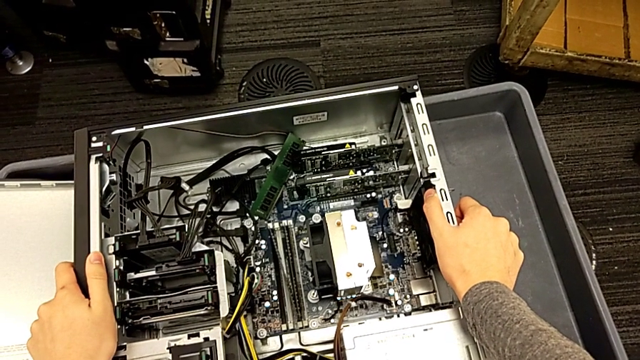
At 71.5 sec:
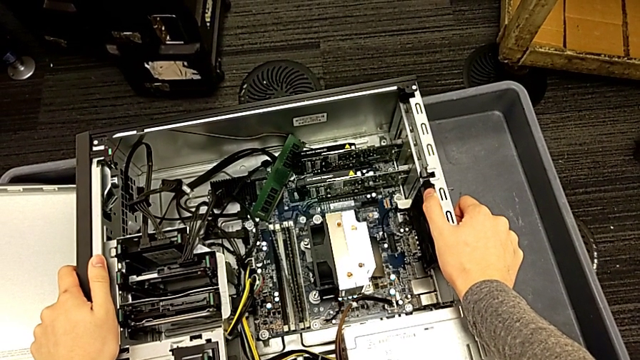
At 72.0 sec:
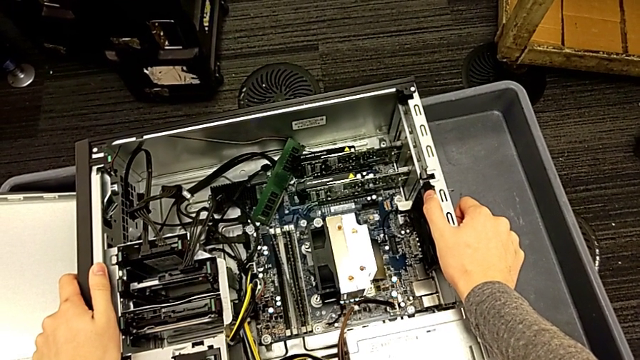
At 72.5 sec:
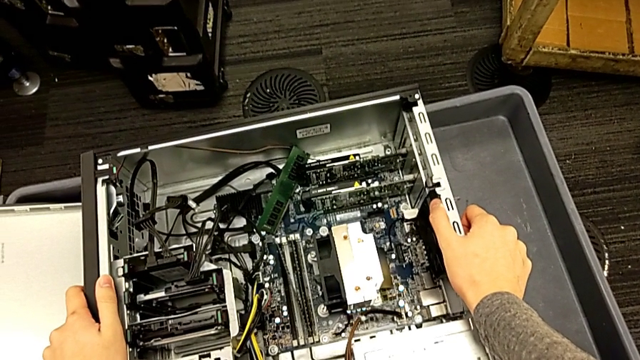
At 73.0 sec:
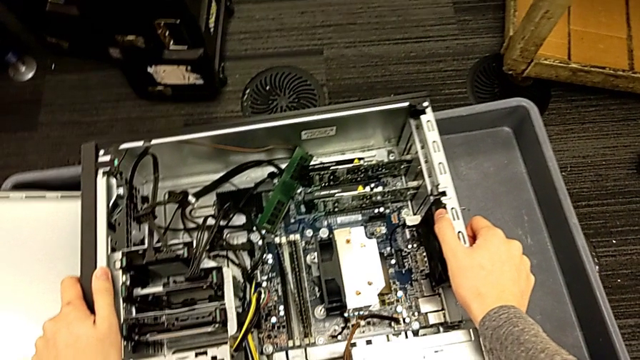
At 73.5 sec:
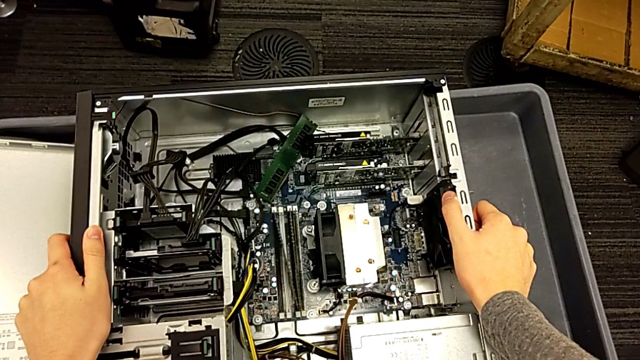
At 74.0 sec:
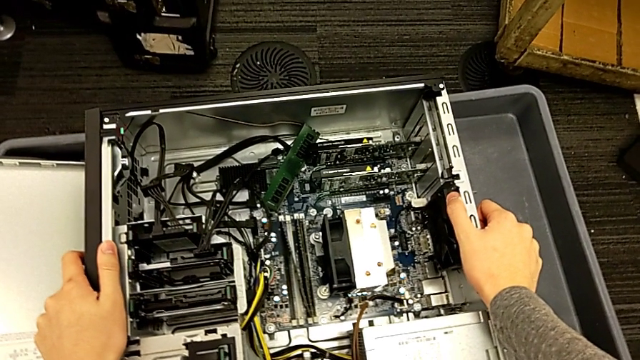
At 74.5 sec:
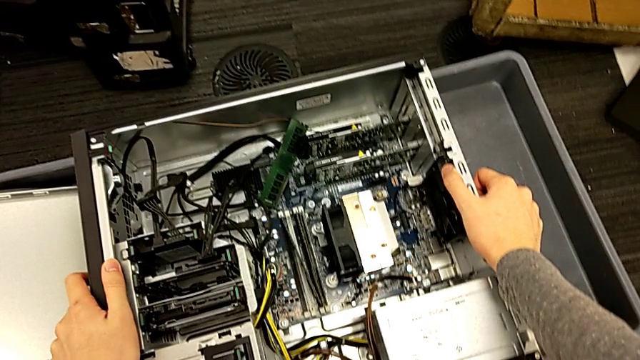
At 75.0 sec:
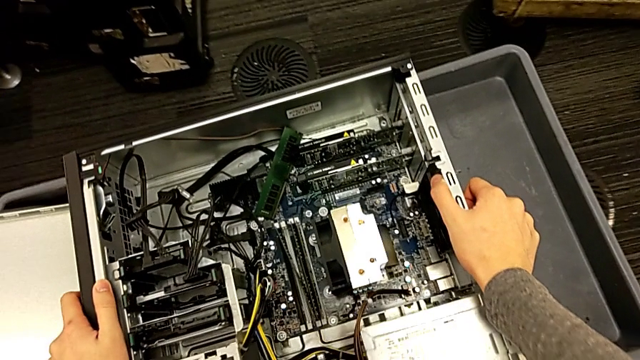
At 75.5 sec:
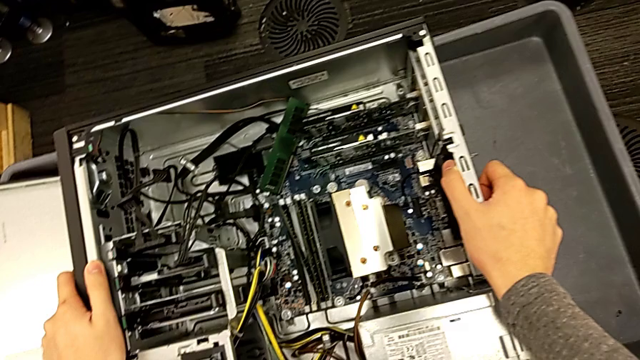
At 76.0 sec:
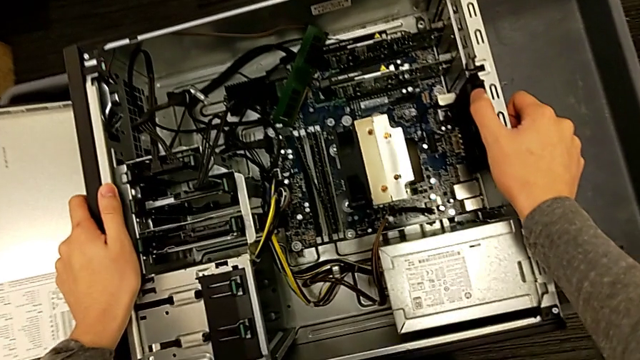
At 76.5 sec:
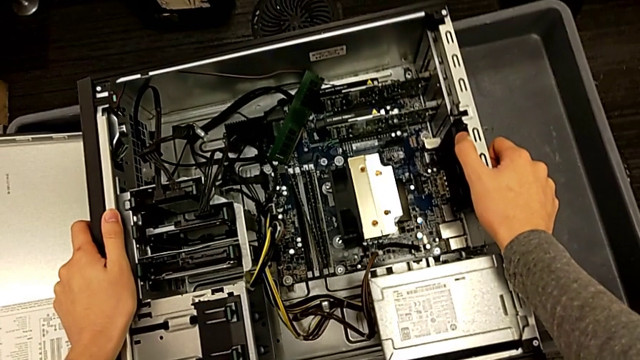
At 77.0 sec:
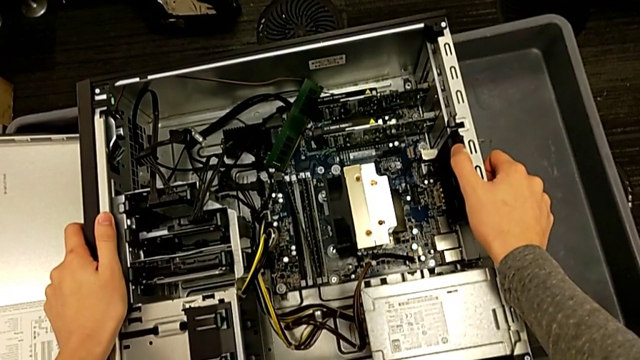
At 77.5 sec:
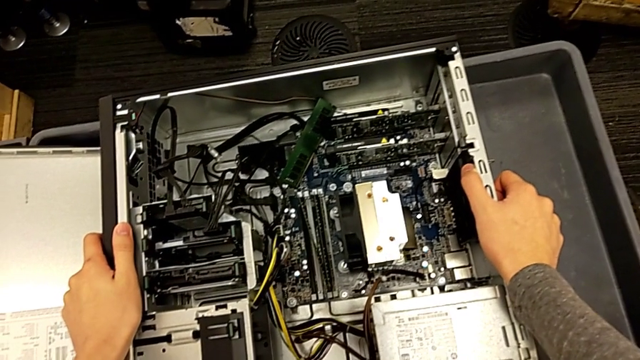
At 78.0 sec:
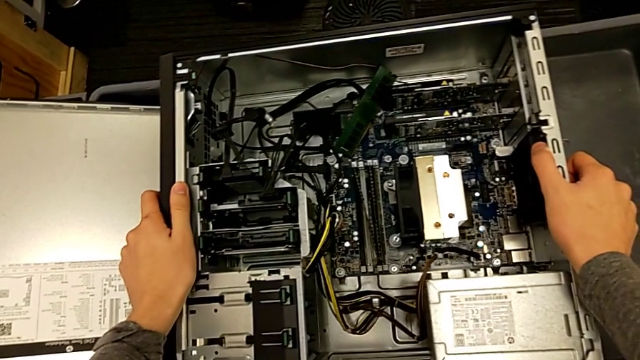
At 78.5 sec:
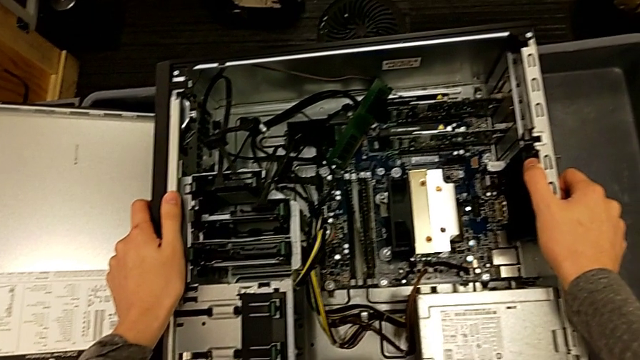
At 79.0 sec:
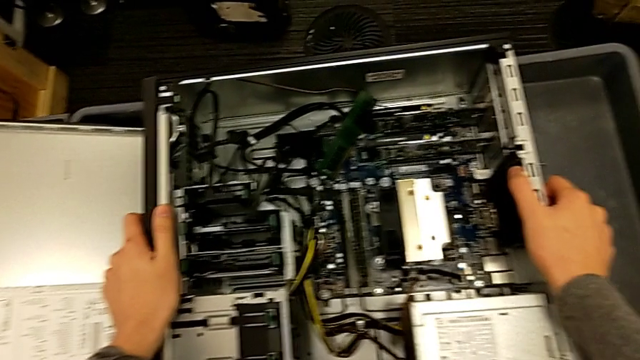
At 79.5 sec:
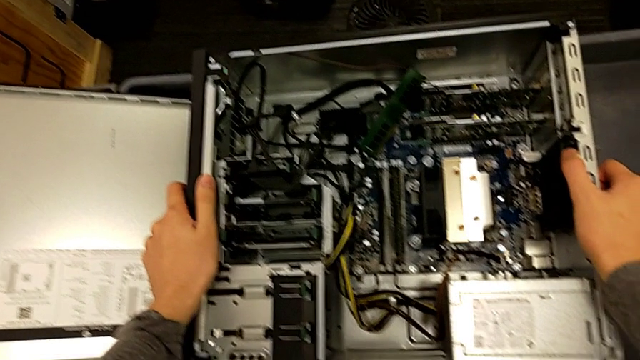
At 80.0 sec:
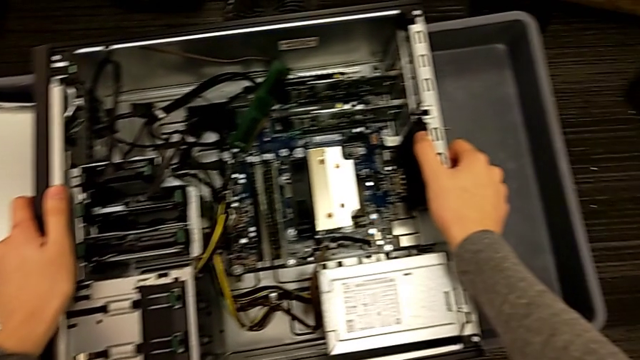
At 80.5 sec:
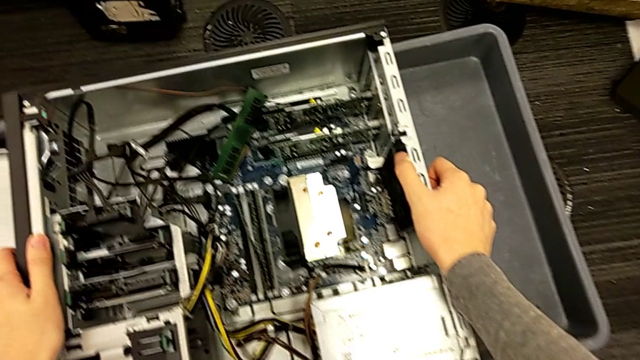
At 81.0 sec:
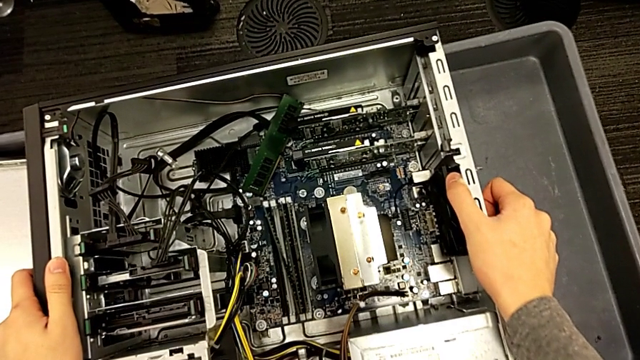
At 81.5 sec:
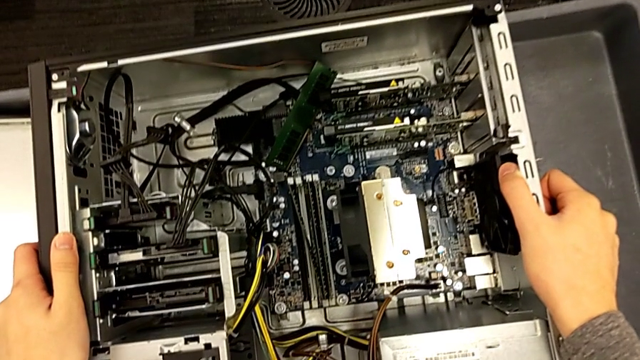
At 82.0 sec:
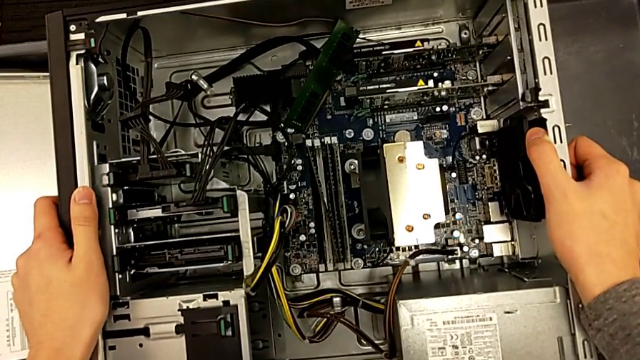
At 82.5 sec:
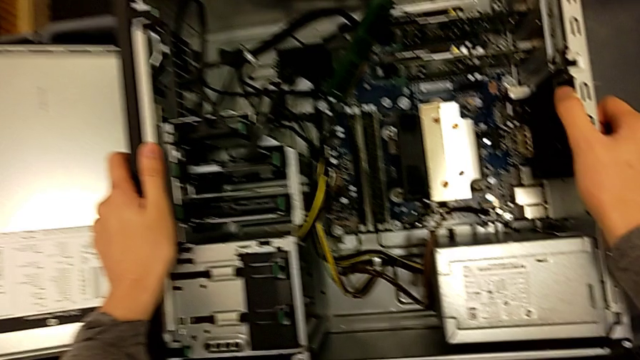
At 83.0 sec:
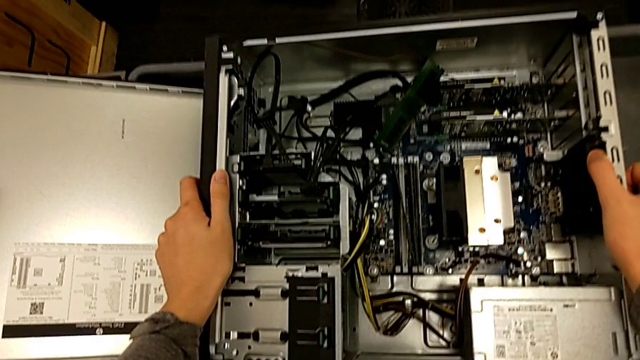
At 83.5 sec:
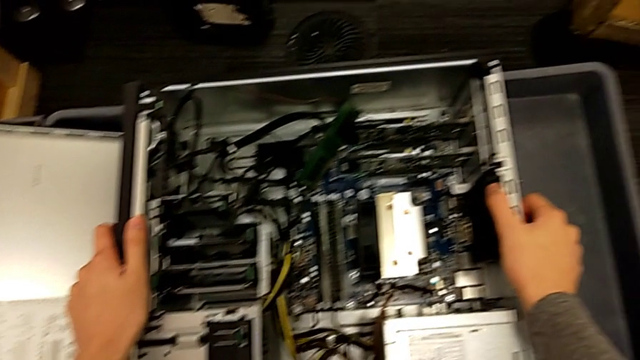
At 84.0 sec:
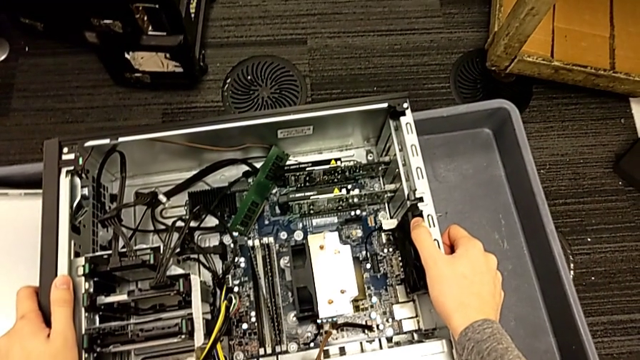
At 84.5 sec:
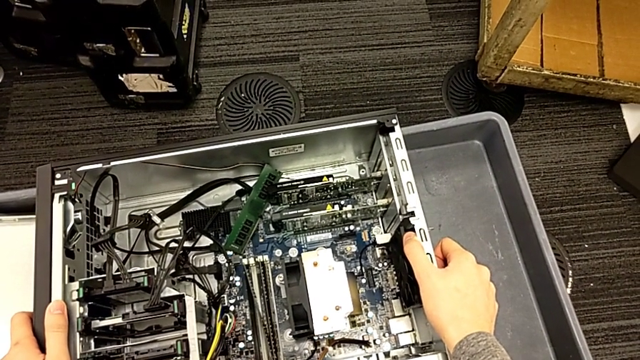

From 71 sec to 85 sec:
The camera wearer is inspecting the computer tower. They inspect the part computer tower.

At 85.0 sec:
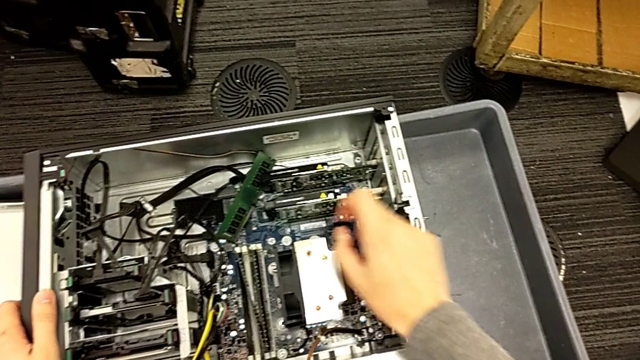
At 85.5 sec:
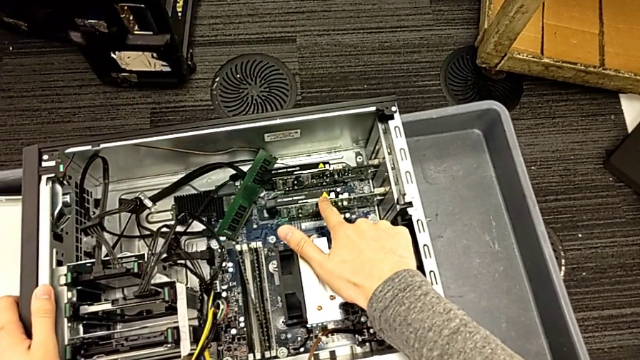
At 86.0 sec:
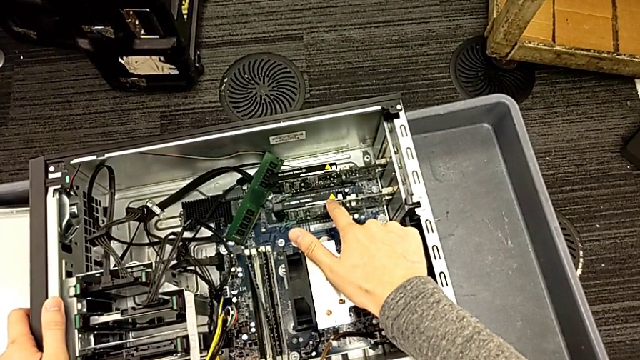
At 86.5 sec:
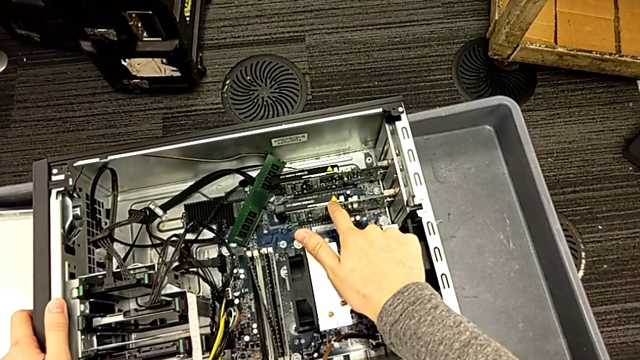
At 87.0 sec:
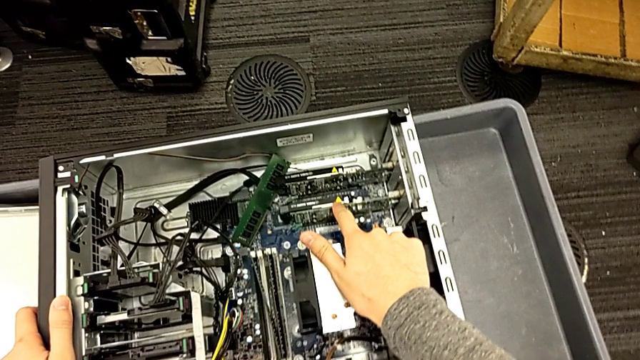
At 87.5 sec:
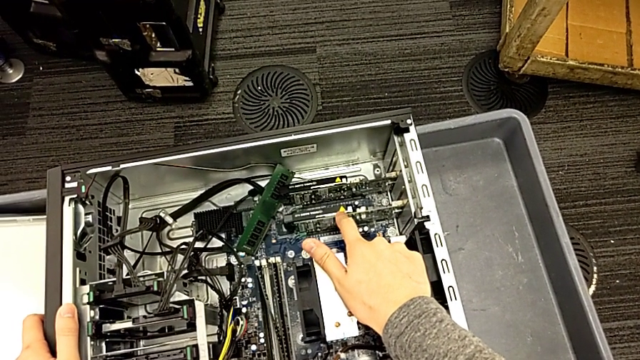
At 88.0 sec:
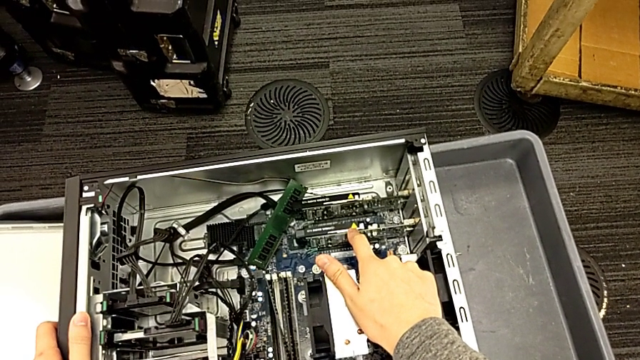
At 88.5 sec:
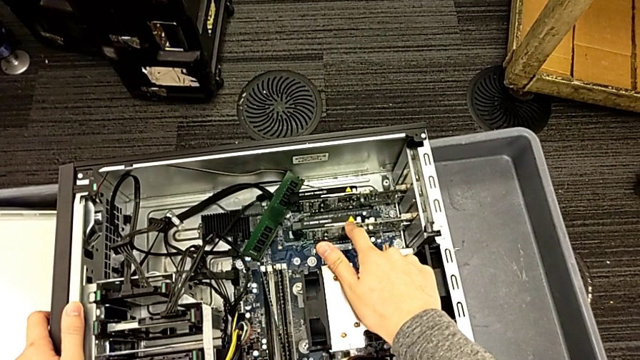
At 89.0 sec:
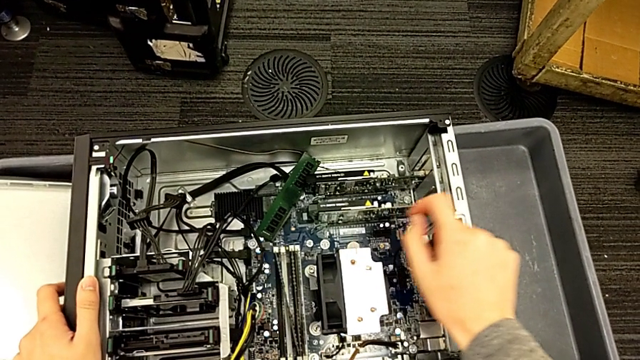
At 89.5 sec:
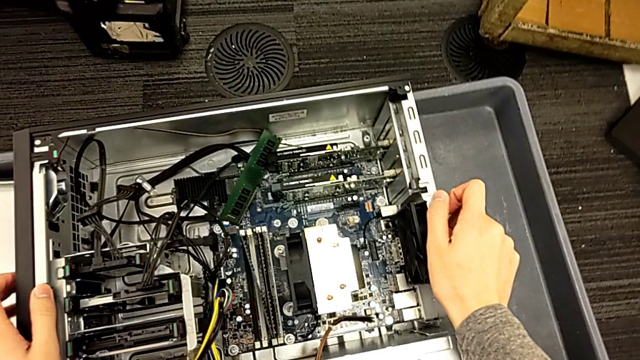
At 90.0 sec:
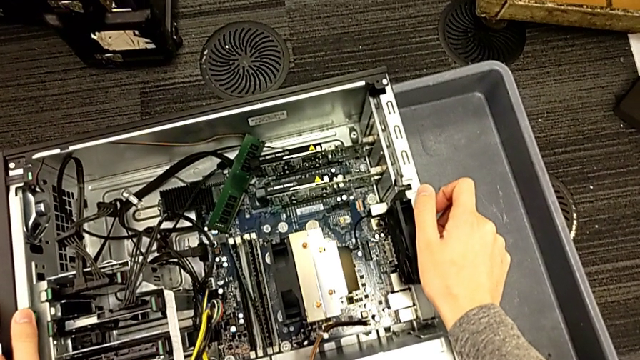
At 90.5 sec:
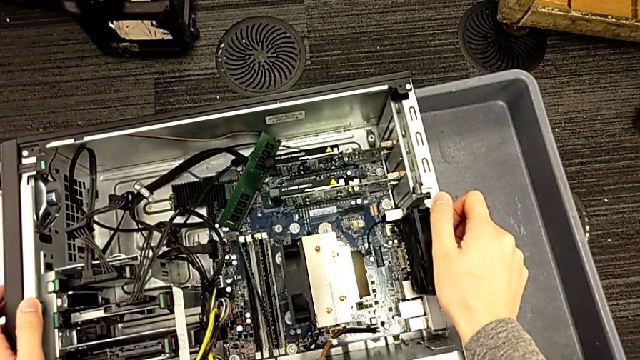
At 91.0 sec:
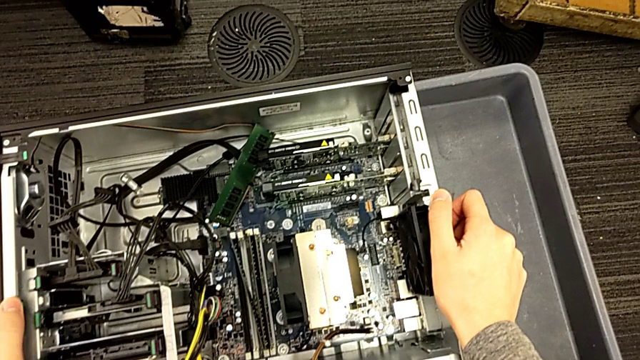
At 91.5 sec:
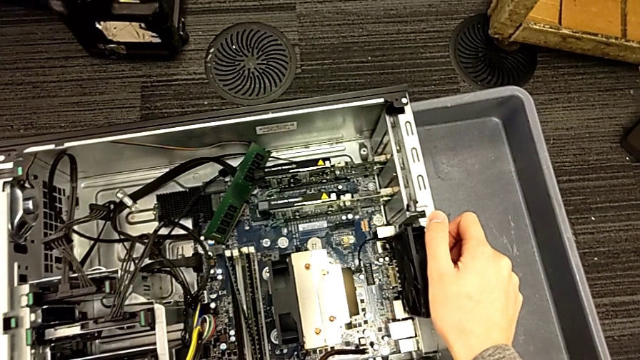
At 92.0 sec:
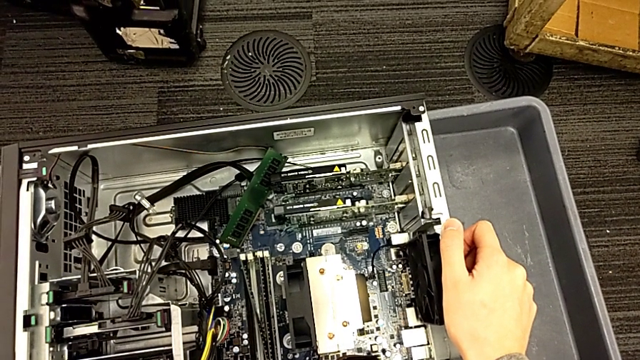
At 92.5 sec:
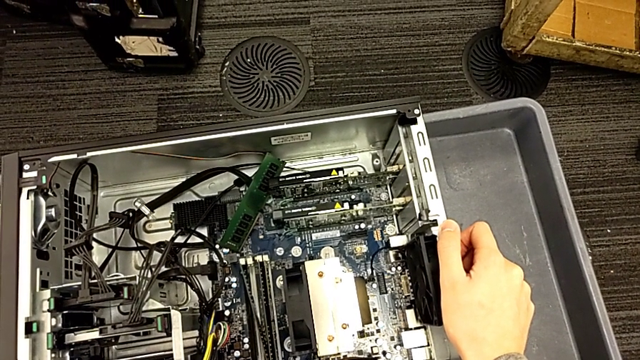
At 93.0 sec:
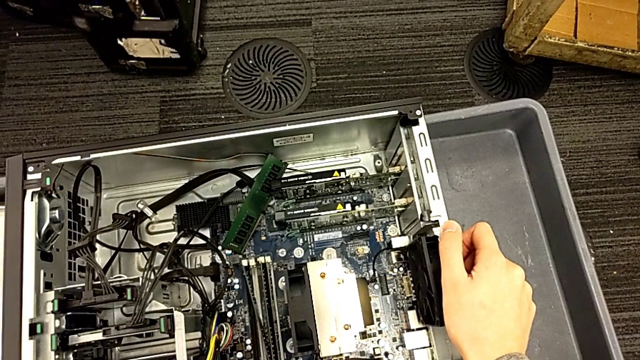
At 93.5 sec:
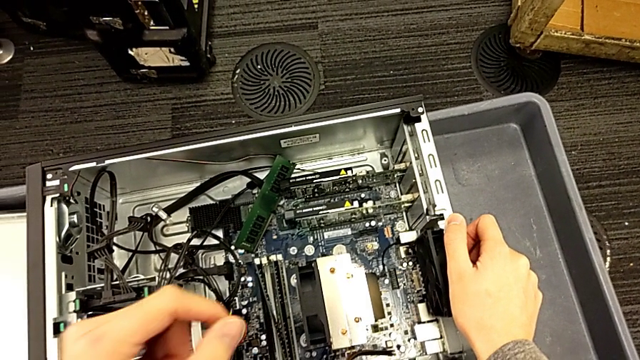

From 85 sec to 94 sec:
The camera wearer is inspecting the computer tower. They touch the part graphic card and touch the side by side computer tower.
